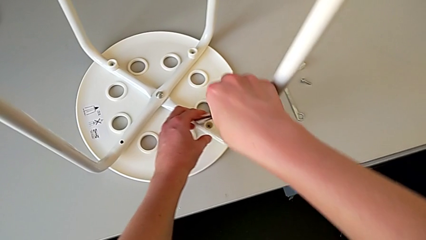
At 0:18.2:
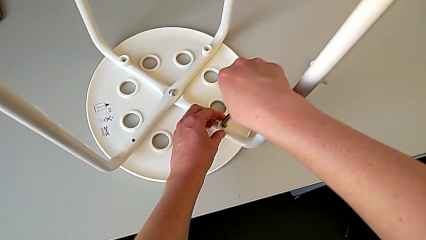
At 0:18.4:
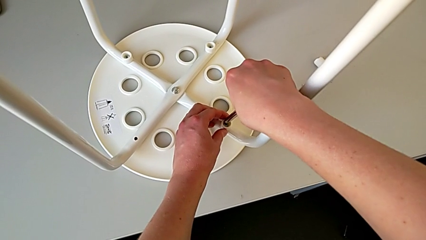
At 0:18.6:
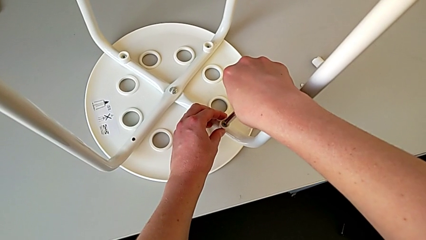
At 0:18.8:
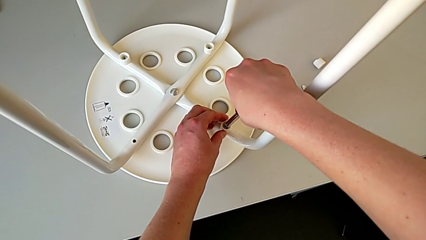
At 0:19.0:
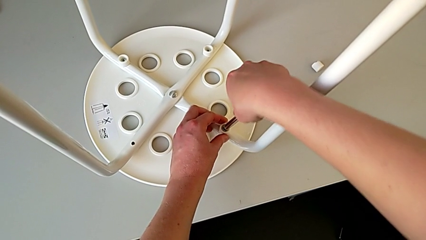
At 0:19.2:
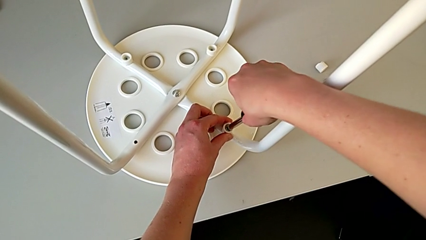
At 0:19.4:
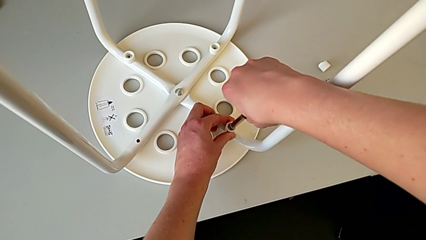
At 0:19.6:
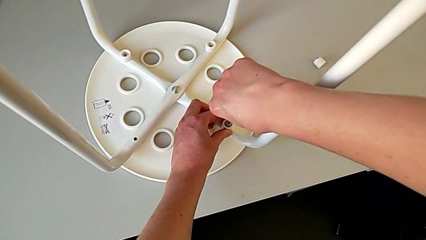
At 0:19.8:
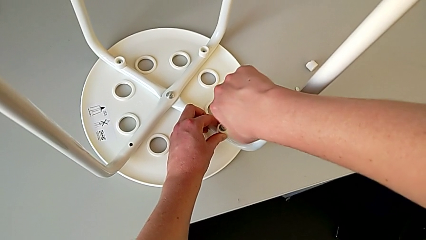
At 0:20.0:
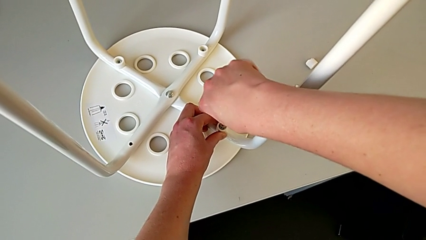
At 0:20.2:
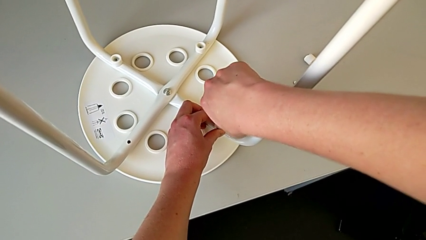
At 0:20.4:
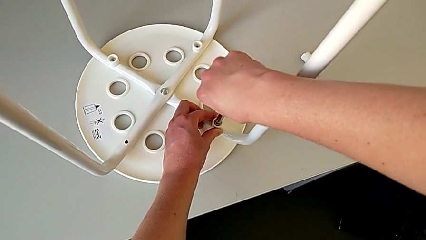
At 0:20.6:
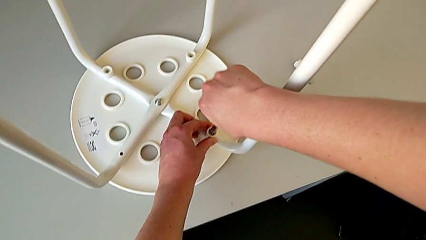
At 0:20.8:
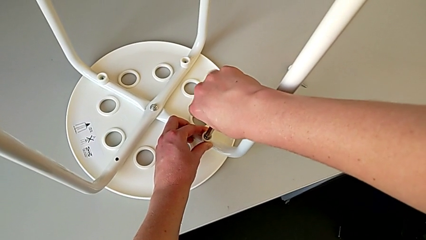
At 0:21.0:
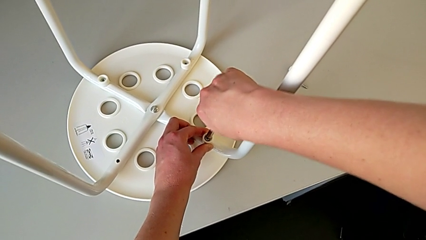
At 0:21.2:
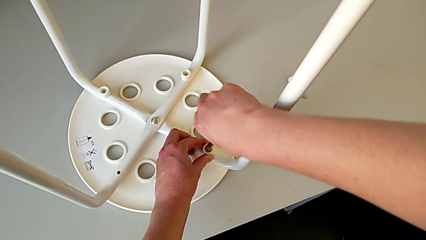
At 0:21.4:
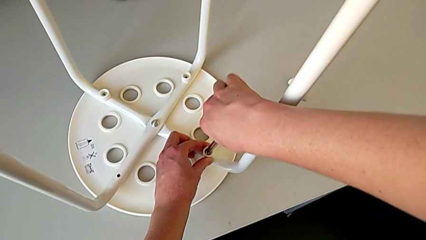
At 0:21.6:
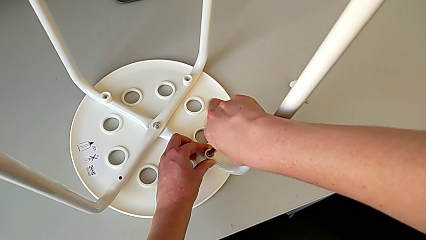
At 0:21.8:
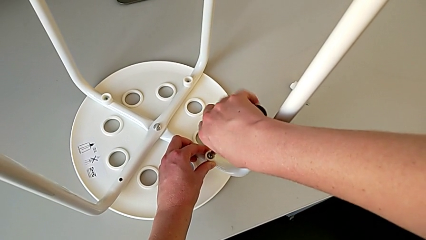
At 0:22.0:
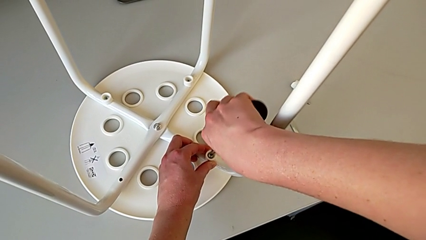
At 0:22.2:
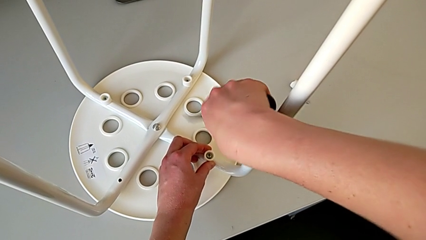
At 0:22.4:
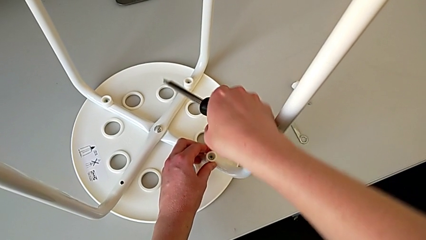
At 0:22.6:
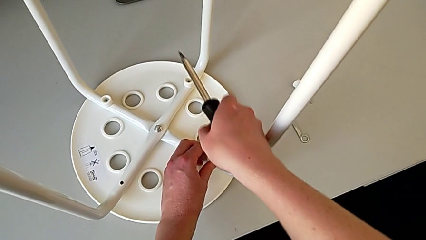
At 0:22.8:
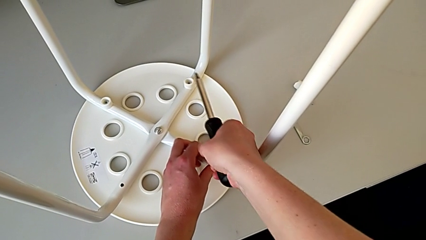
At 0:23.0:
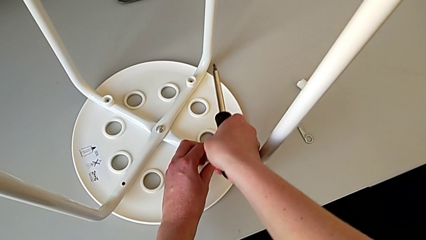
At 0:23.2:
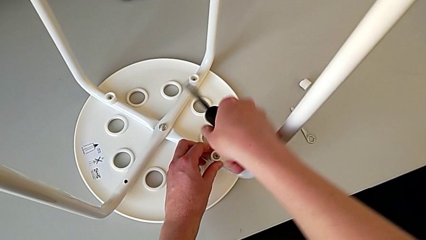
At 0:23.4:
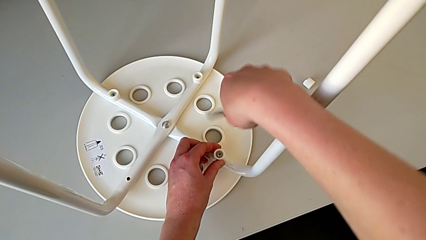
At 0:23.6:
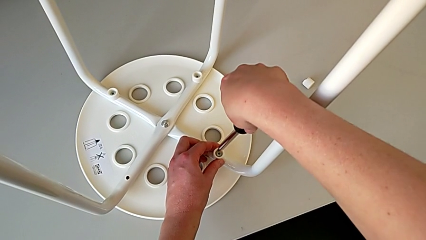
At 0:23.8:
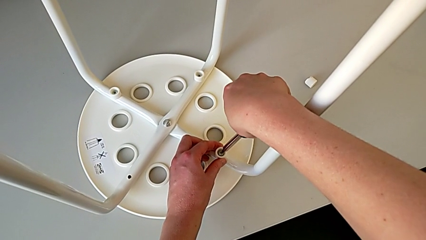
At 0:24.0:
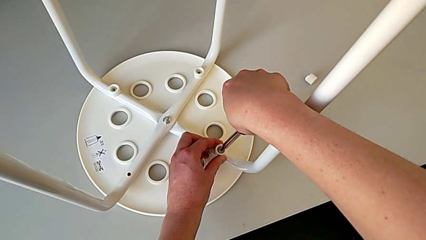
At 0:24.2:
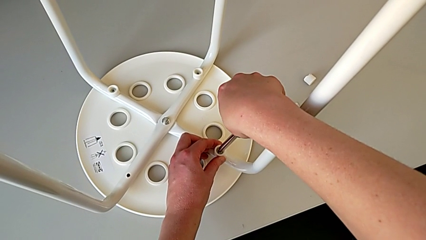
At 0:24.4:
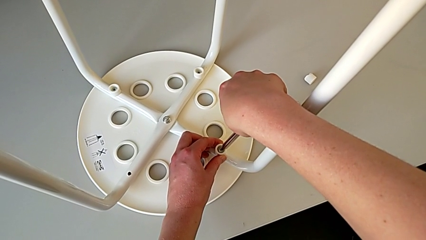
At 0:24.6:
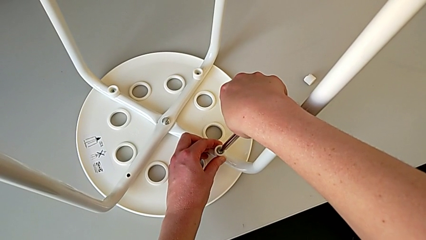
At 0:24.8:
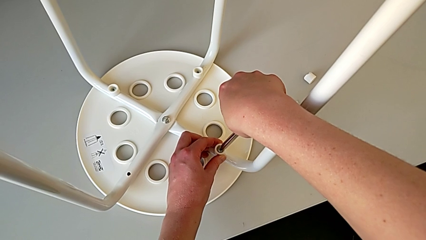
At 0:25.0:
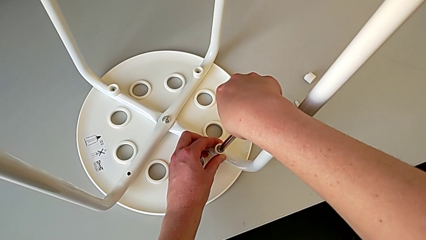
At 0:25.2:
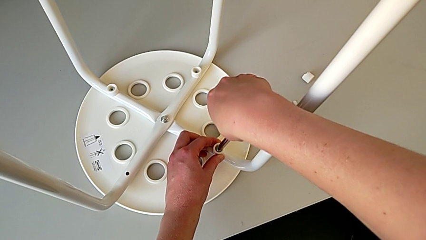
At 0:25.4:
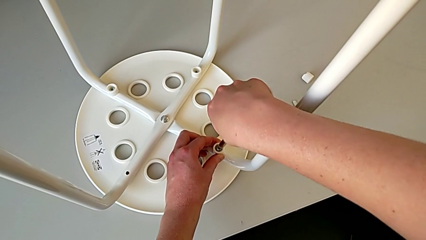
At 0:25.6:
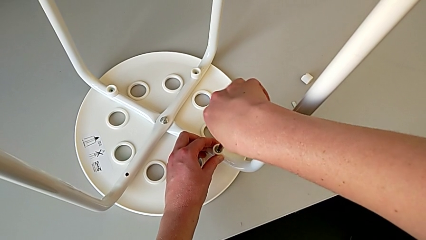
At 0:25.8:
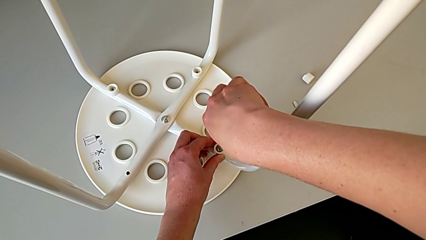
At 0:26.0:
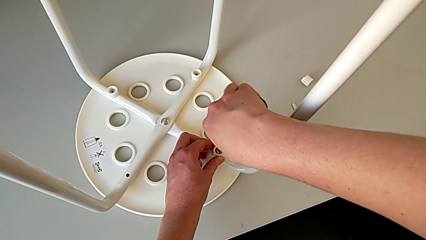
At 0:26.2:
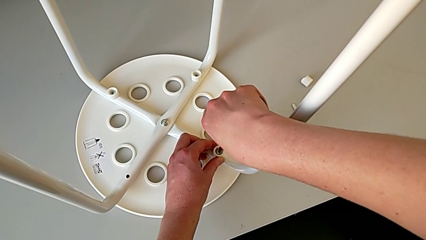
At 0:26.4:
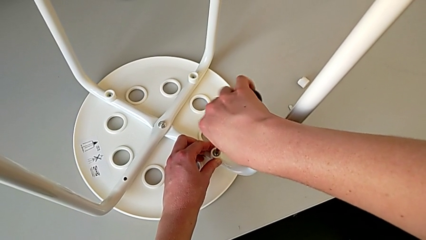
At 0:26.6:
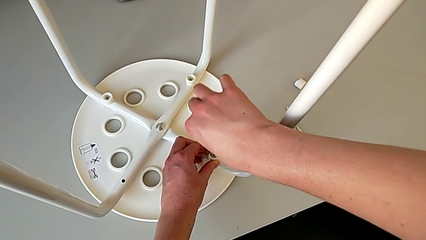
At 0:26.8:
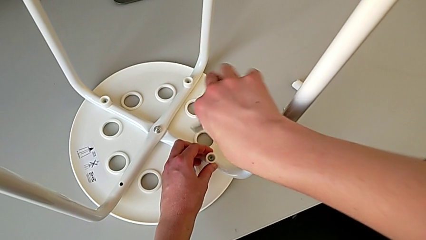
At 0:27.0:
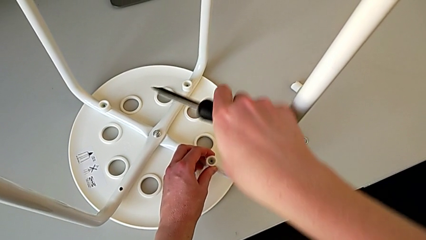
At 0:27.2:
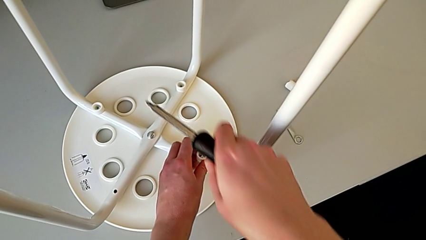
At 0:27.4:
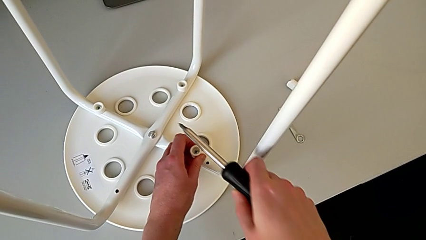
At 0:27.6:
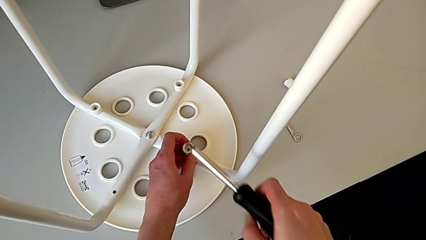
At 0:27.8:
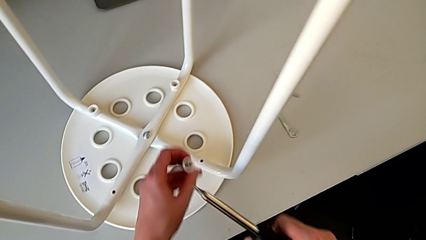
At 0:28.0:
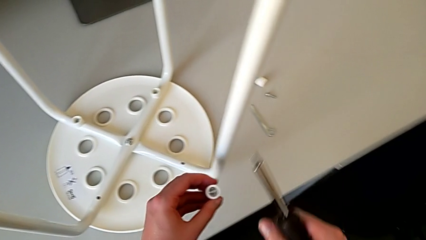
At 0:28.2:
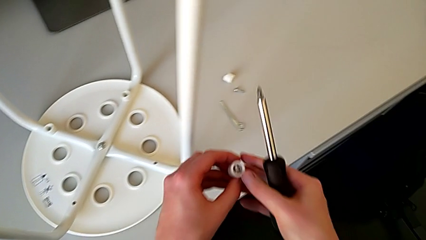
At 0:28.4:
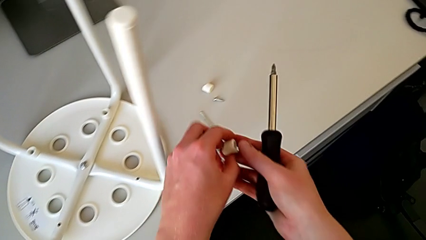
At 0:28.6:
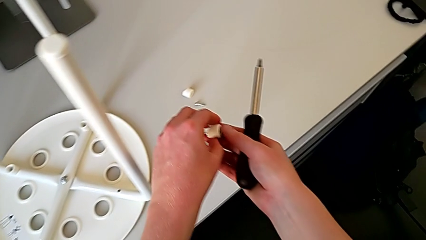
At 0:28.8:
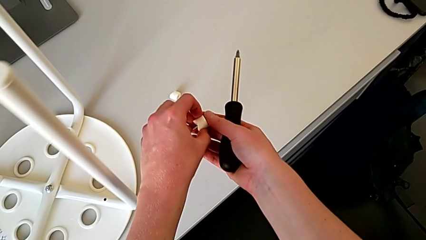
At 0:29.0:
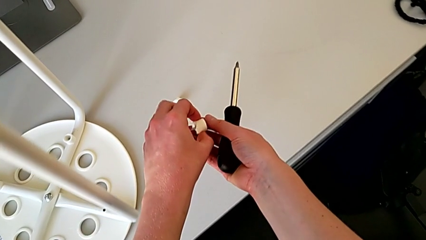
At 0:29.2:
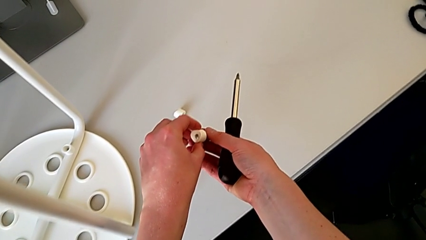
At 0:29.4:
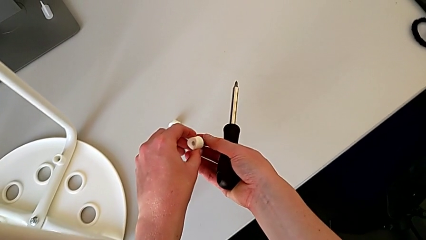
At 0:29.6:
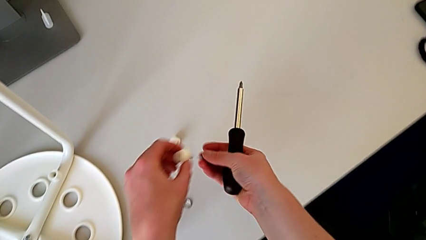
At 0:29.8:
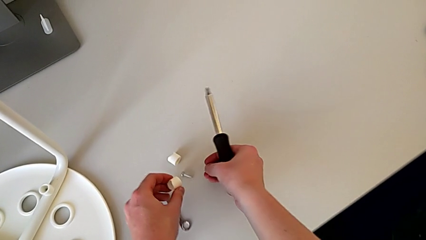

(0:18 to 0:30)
The camera wearer unscrews the second screw on the leg of the chair. They insert the screwdriver, unscrew the second screw, withdraw the screwdriver with the right hand, wrongly disassemble the second screw with the left hand, insert the screwdriver, unscrew the second screw, withdraw the screwdriver, lift the second screw and disassemble it.

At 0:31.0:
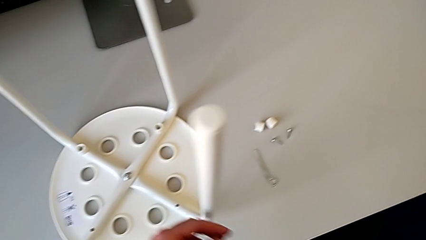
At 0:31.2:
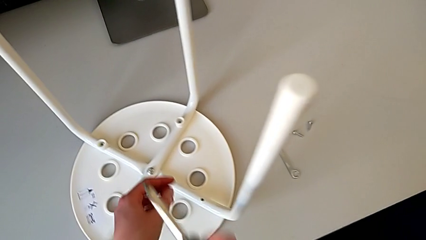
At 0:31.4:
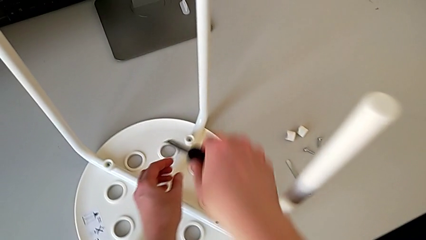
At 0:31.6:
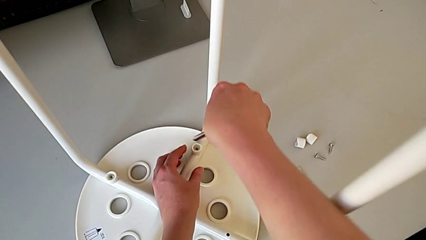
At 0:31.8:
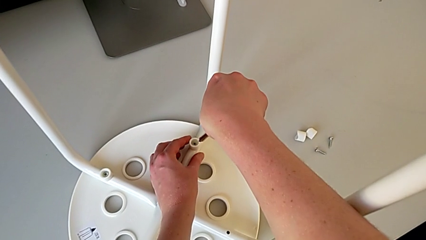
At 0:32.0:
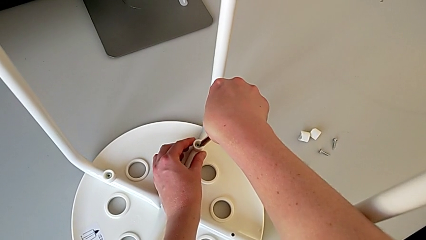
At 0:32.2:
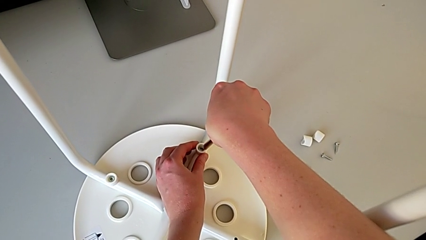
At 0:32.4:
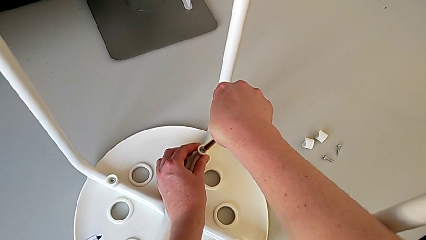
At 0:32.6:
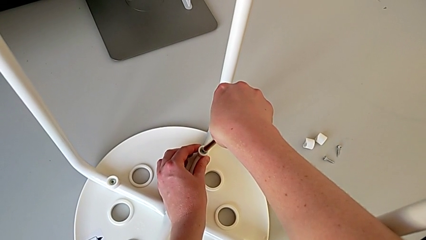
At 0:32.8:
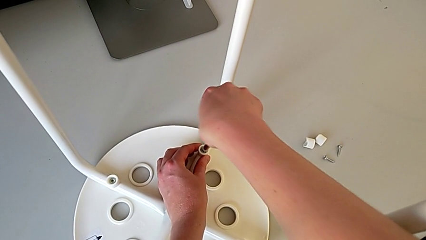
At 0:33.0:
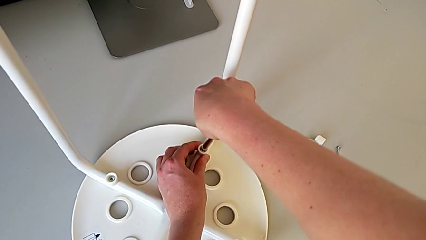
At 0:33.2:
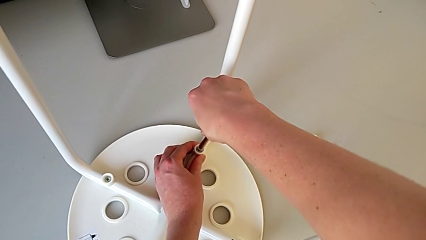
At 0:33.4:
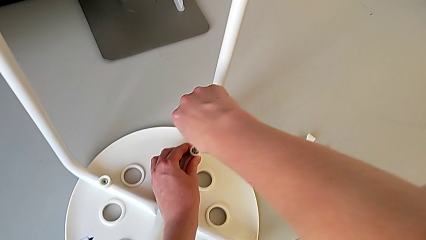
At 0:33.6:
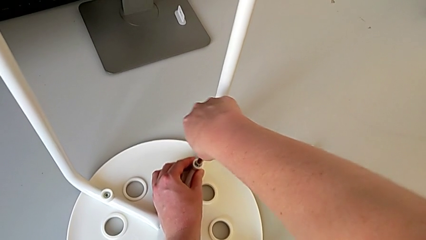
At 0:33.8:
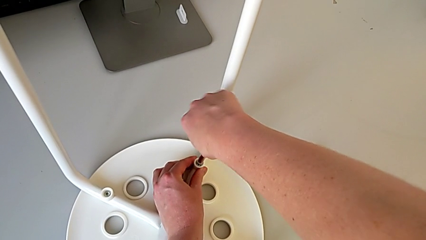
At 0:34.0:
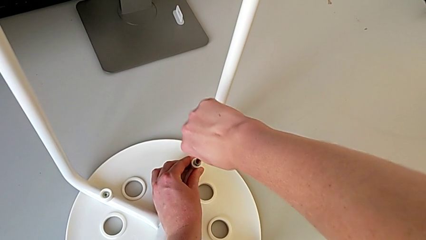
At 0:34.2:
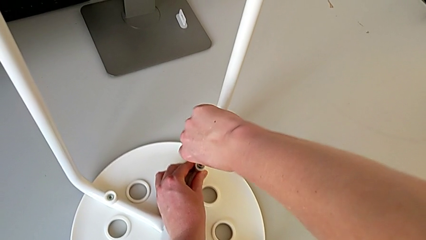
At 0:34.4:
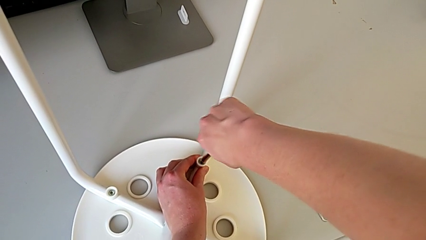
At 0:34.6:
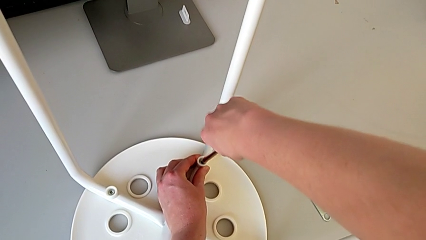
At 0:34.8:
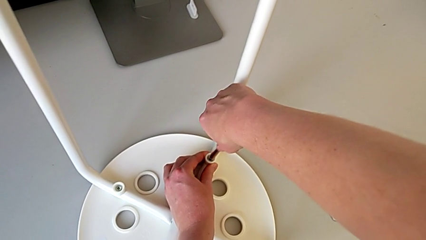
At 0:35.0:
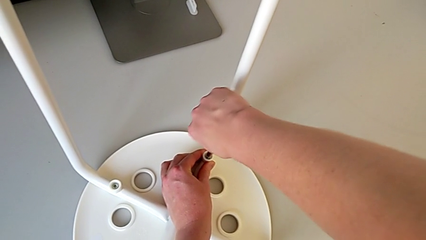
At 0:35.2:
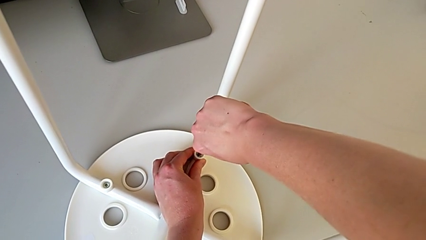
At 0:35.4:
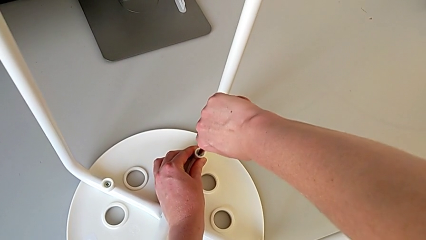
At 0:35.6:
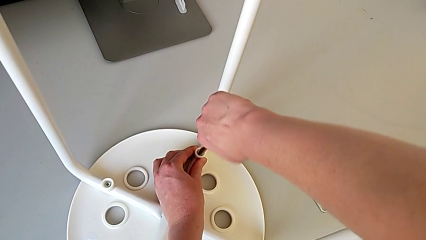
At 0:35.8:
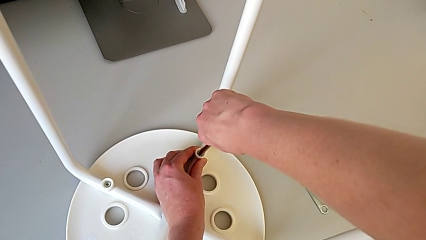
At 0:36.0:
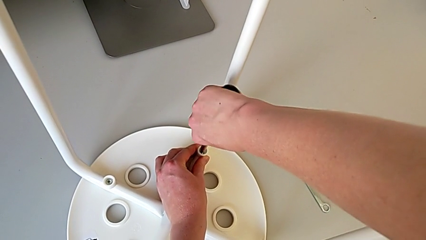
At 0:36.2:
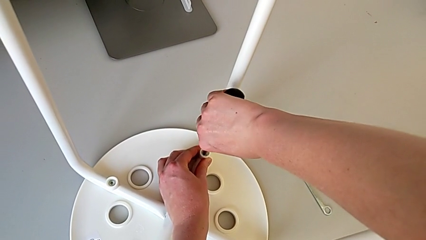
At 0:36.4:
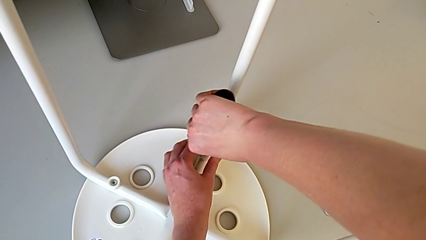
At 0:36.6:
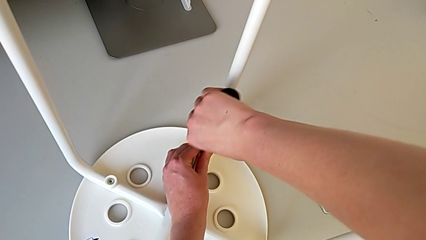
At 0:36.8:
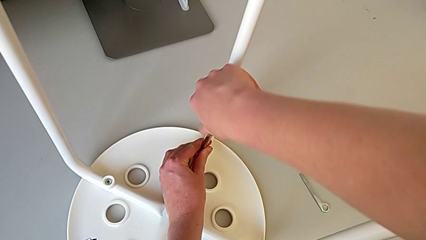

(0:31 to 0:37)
The camera wearer is unscrewing the third screw on the leg of the chair. They approach the third screw, insert the screwdriver and begin to unscrew the third screw.
